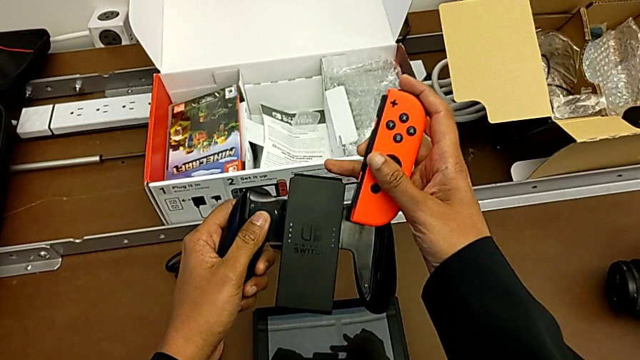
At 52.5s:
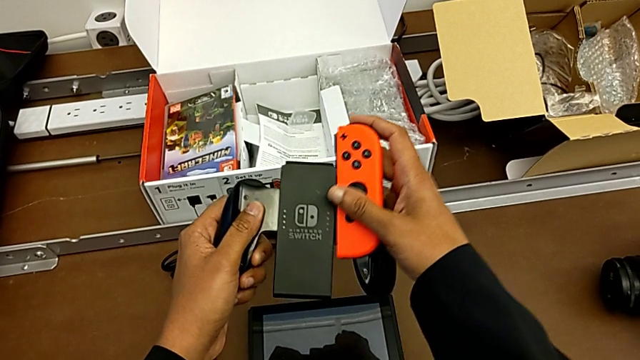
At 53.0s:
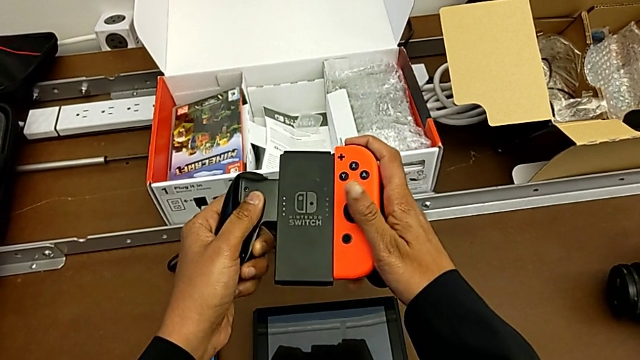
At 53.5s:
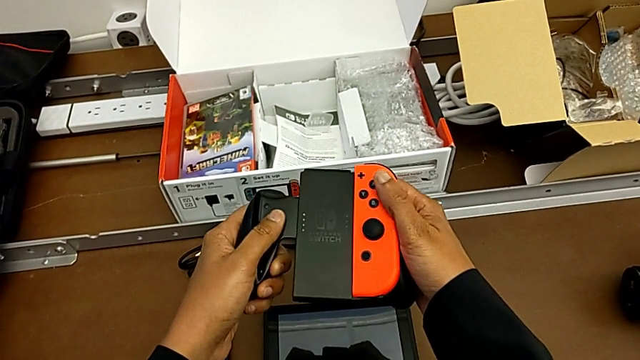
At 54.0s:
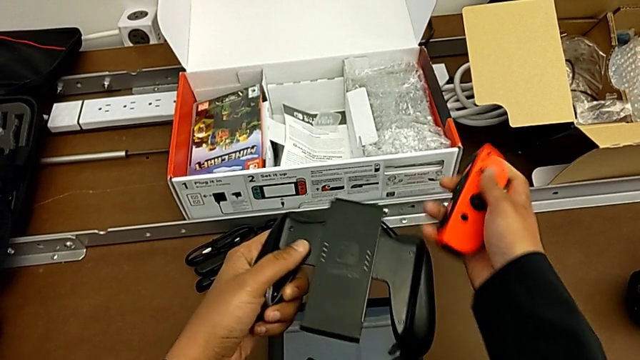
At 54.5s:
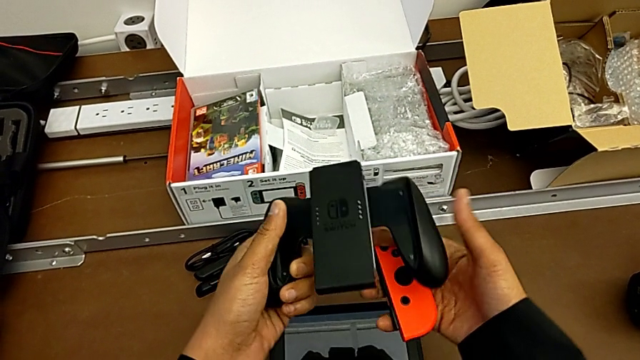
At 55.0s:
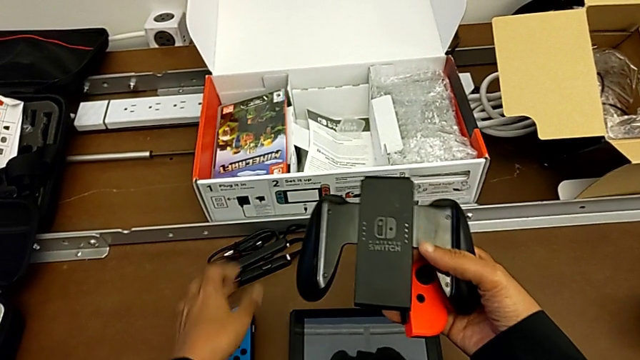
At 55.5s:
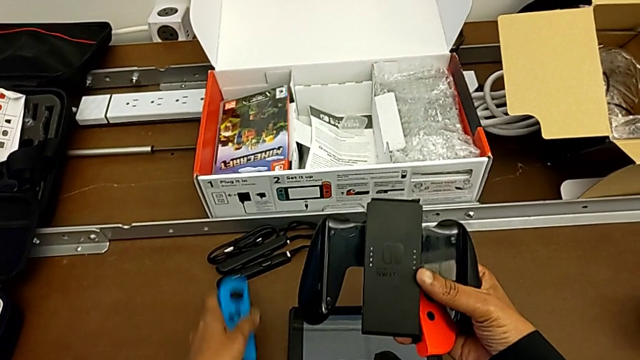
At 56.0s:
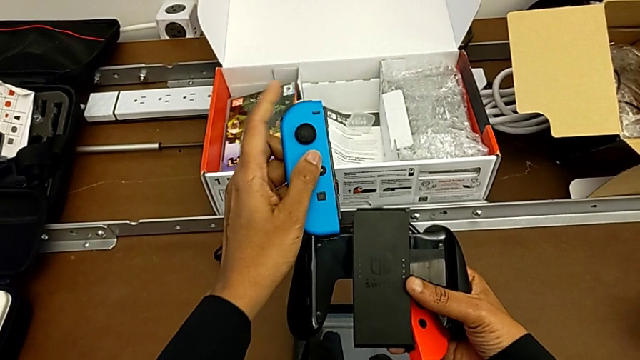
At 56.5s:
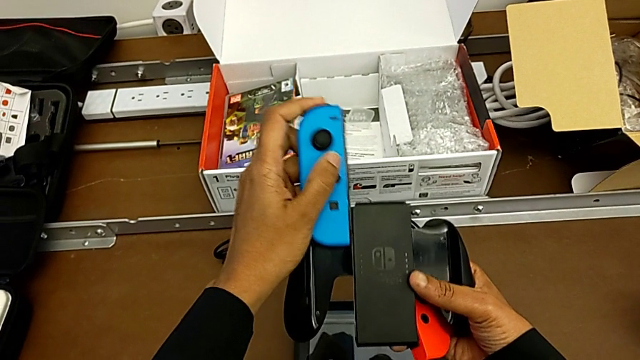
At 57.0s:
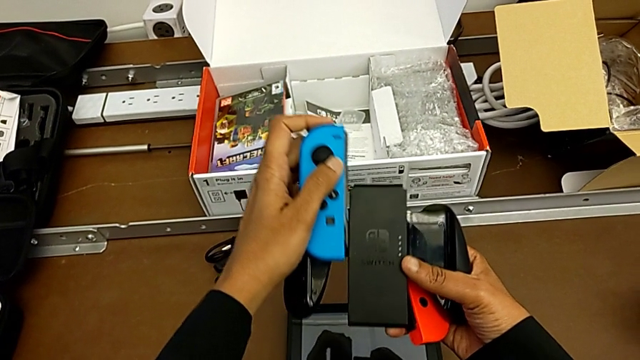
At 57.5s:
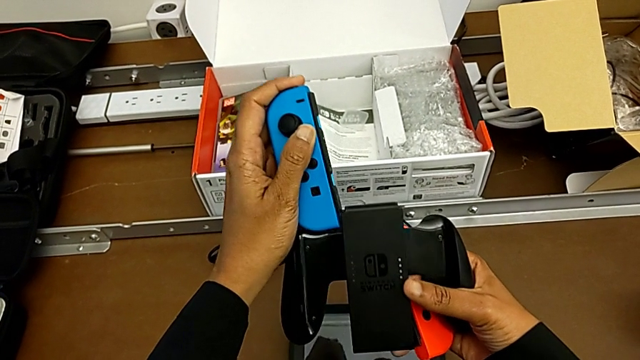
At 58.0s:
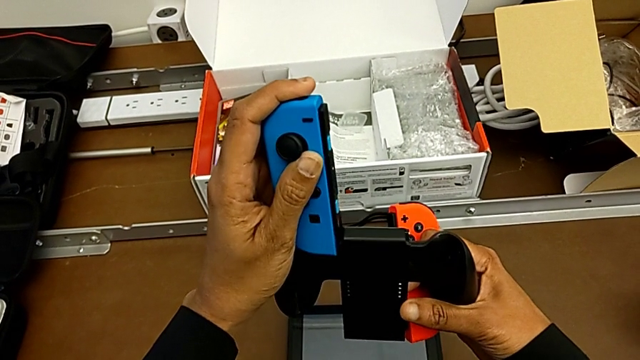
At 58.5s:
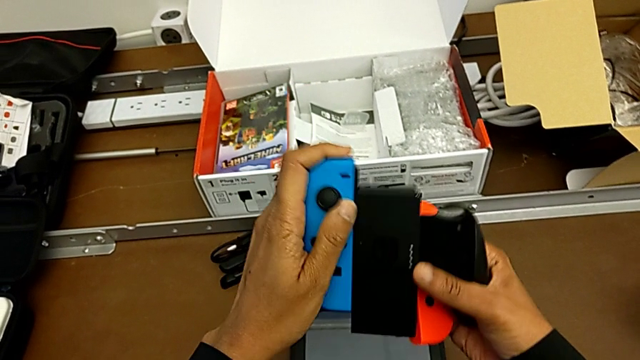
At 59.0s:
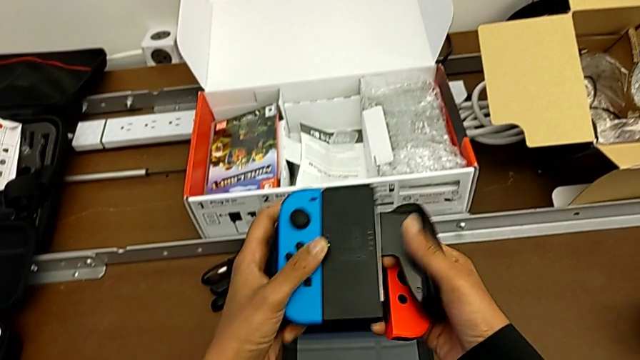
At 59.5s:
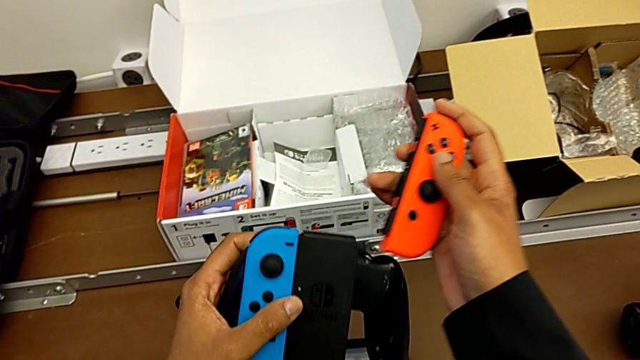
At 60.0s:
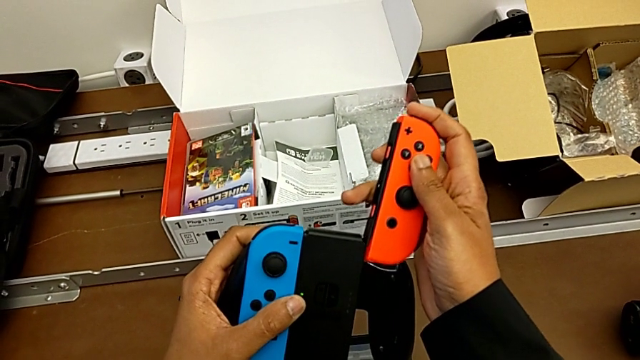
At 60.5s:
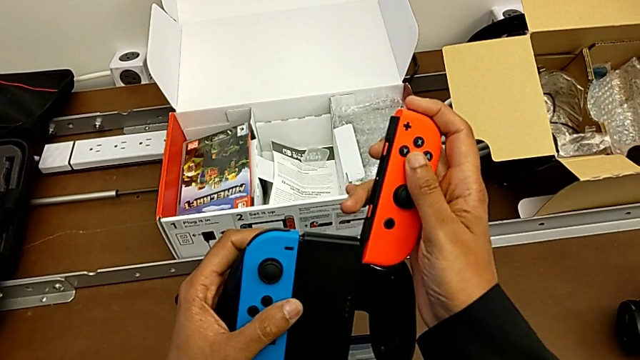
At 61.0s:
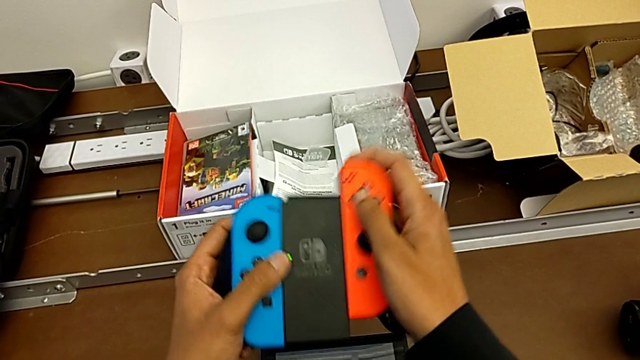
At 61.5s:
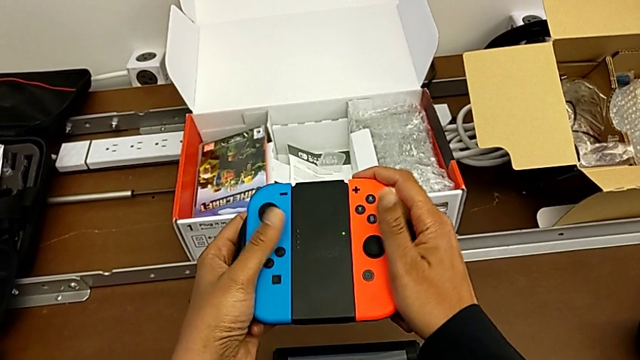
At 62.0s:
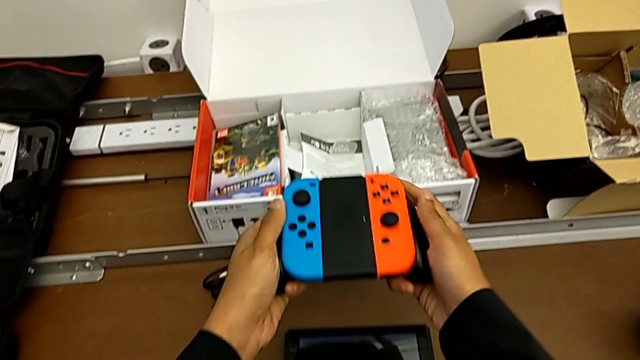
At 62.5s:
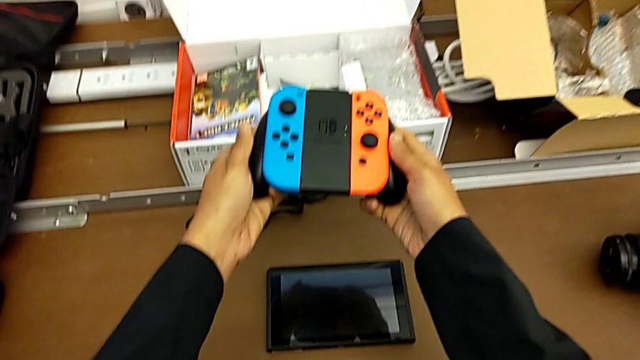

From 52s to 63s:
The camera wearer is changing the Joy-Con controller from the handheld mode to the comfort grip. They insert the red Joy-Con controller upside down, pull it, grab the blue Joy-Con controller, lift it and insert it, all with the left hand, and begin to insert the red Joy-Con controller with the right hand.

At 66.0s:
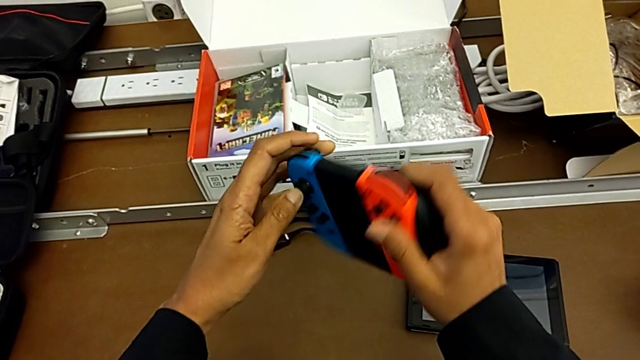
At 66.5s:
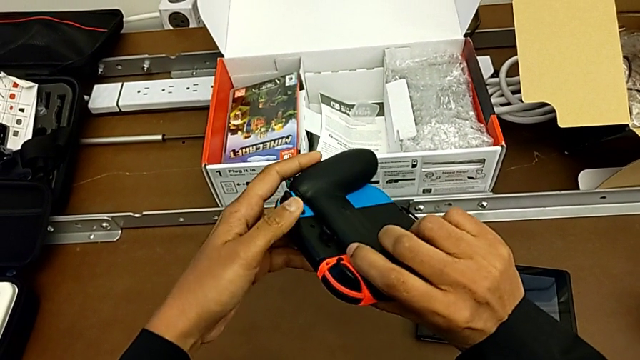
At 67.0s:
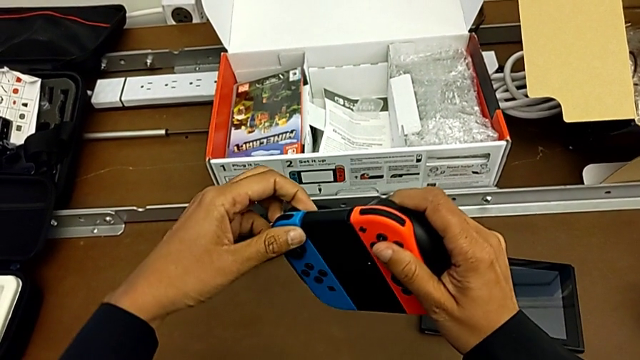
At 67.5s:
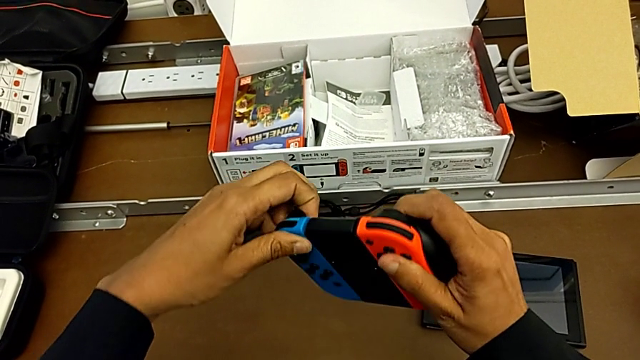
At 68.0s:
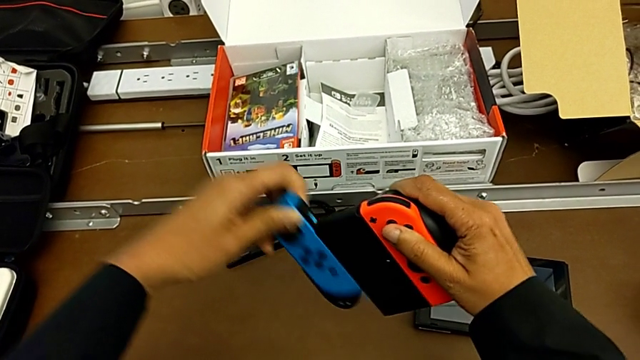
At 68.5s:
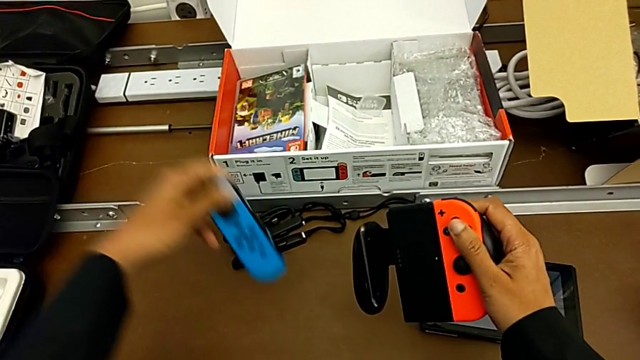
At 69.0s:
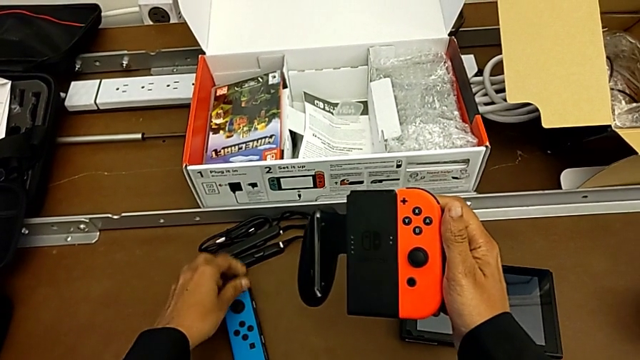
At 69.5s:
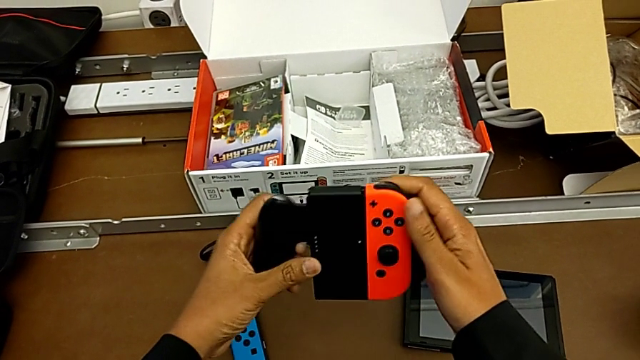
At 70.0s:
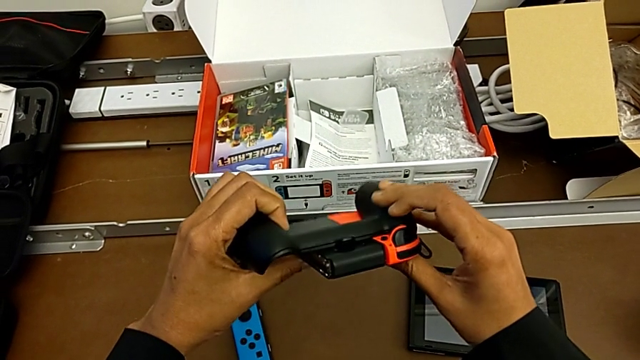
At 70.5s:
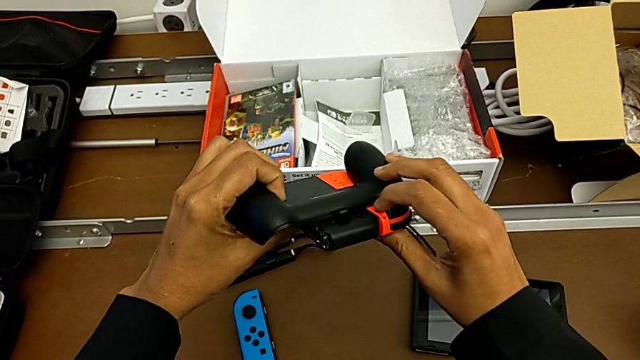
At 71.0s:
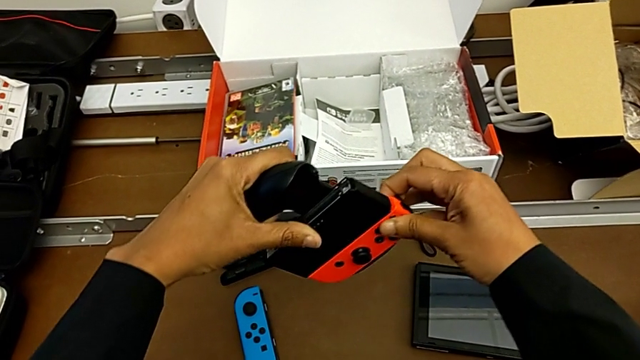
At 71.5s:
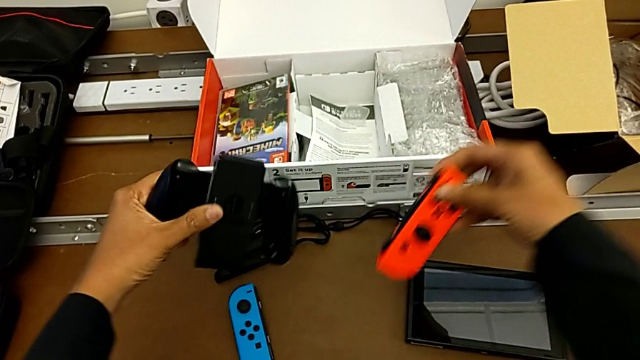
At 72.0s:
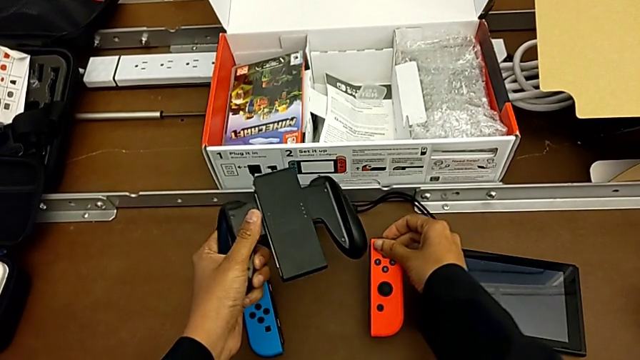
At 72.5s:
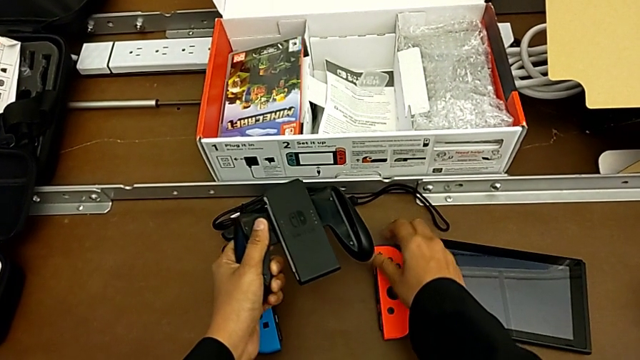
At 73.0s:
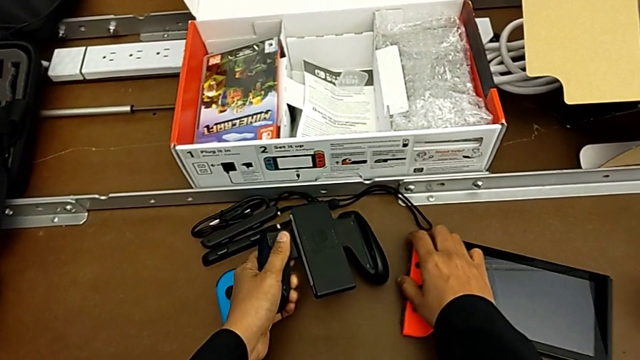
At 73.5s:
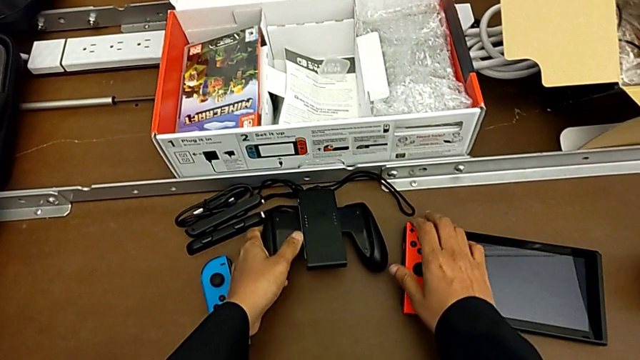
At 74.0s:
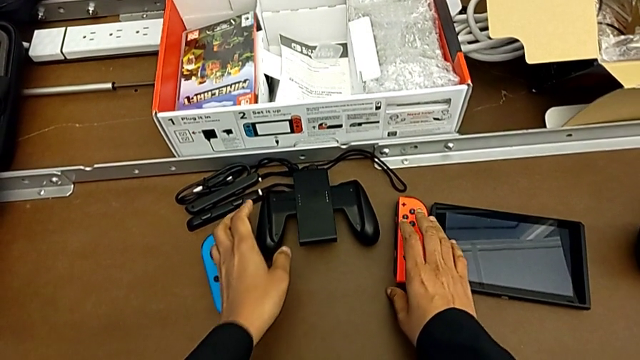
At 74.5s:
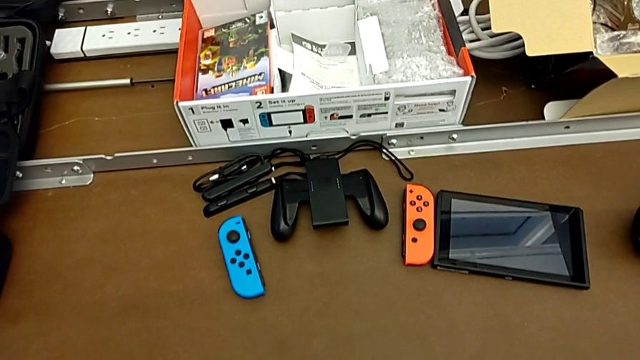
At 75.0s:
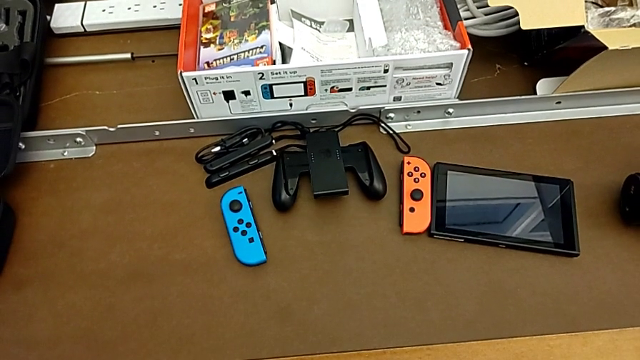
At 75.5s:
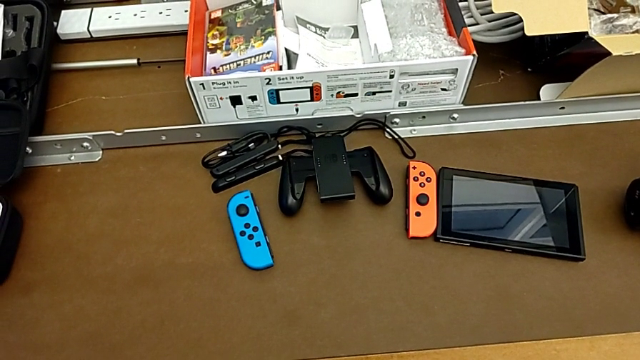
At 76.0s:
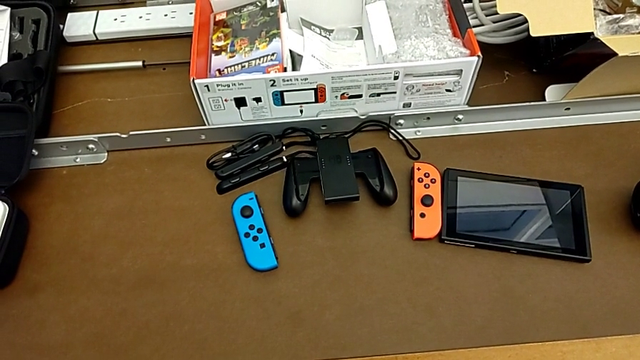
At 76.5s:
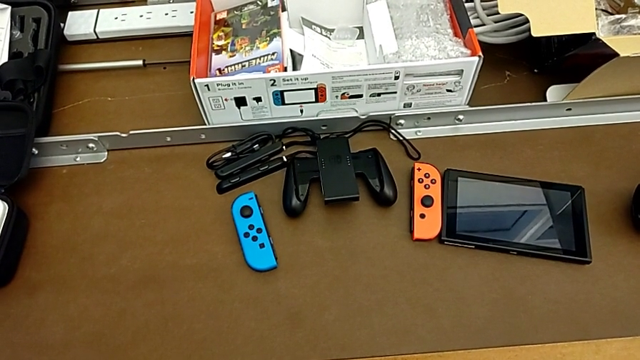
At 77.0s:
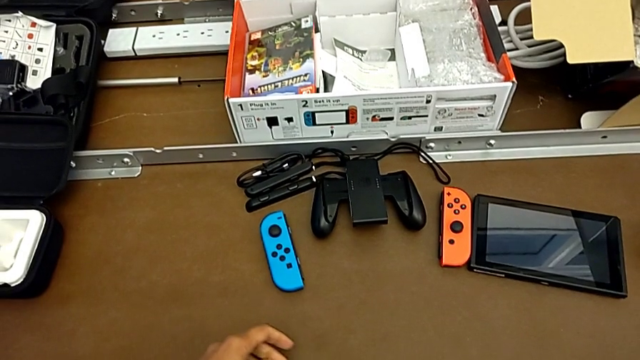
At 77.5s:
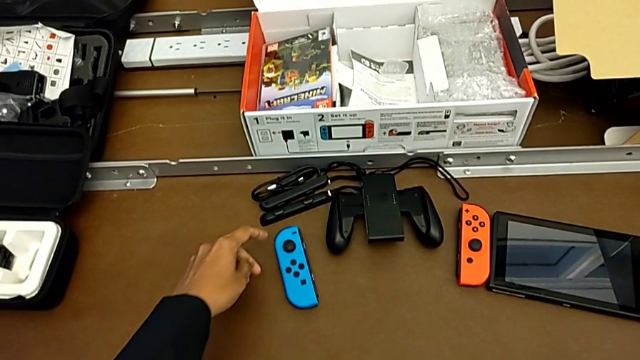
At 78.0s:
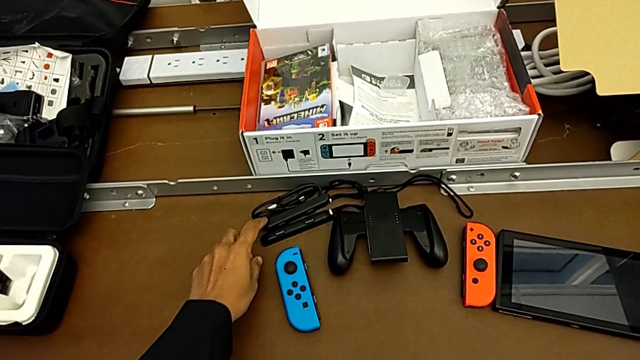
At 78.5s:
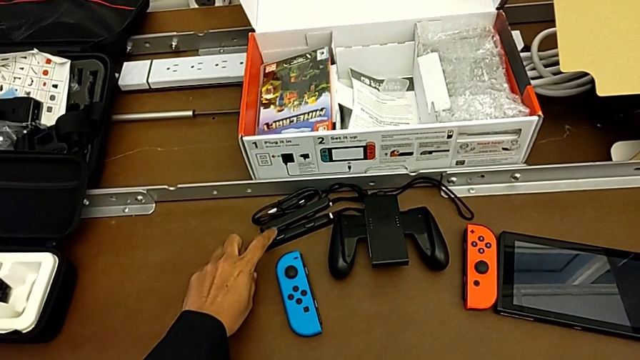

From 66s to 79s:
The camera wearer is changing the Joy-Con controller from the comfort grip to the Joy-Con straps. They pull the blue Joy-Con controller, place it, press the release button, pull the blue Joy-Con controller, place the red Joy-Con controller with the right hand and place the comfort grip with the left hand.
